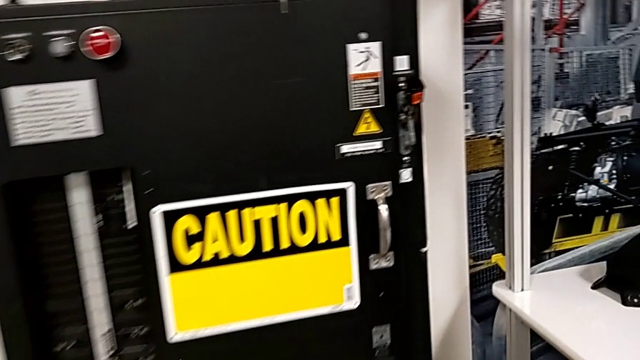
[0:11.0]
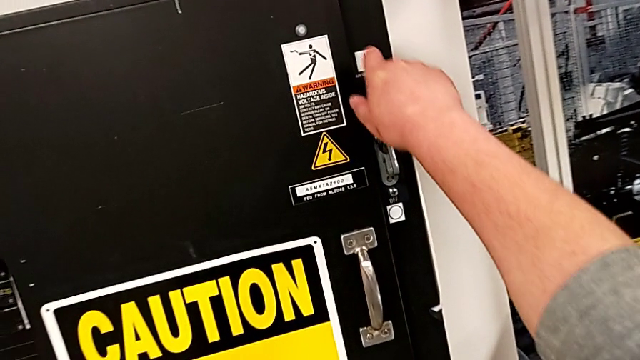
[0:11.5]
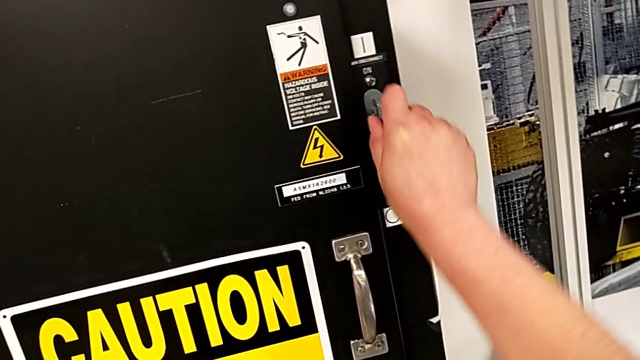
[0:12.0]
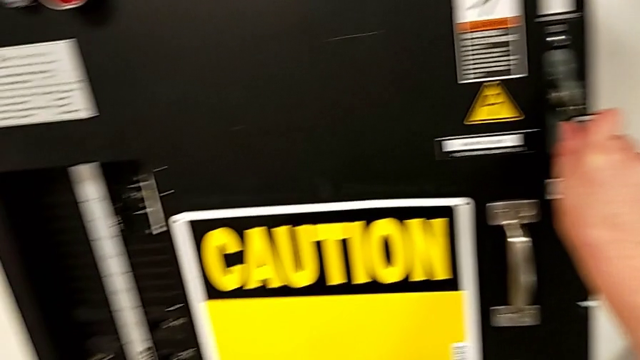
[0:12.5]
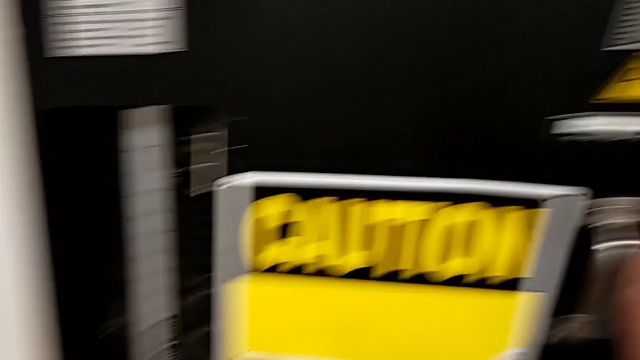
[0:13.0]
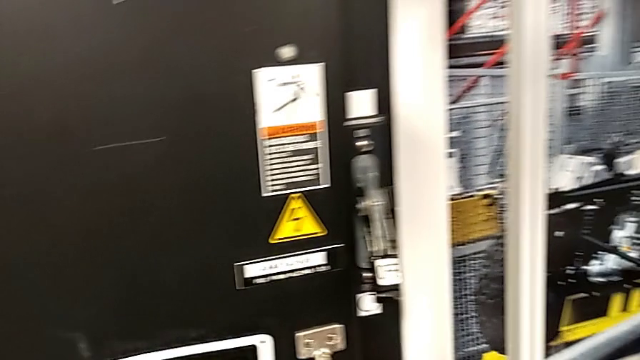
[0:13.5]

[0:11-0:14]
The camera wearer turns off the circuit breaker. They grab the lever and push the lever.

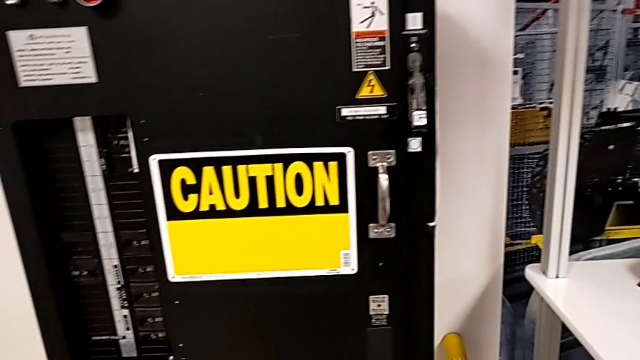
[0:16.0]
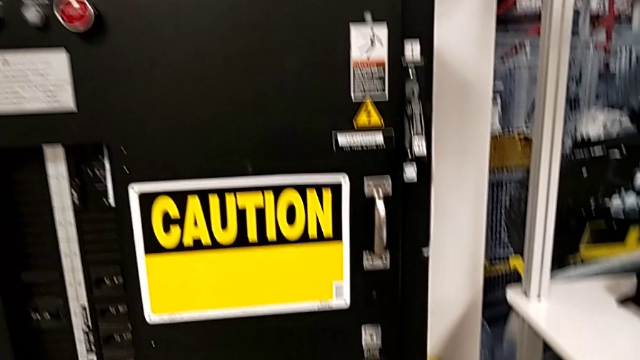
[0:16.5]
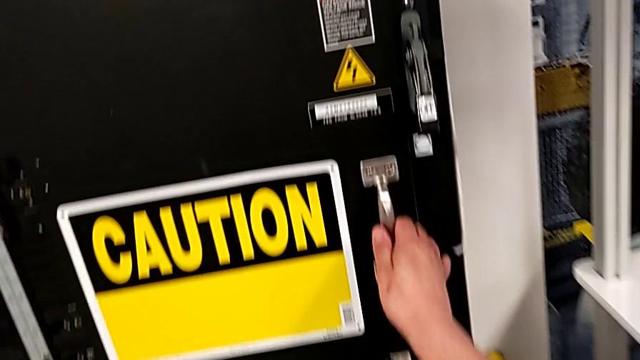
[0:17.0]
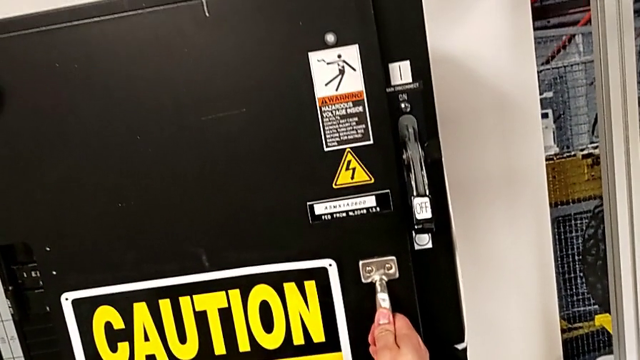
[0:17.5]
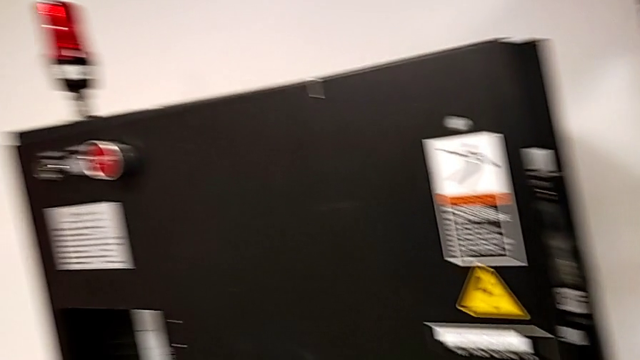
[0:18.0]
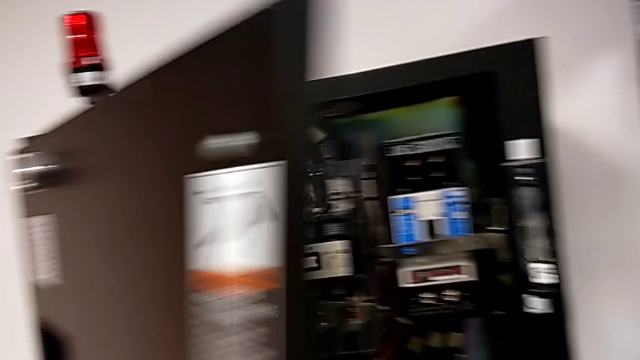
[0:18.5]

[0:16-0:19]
The camera wearer opens the front door. They open the front panel door.

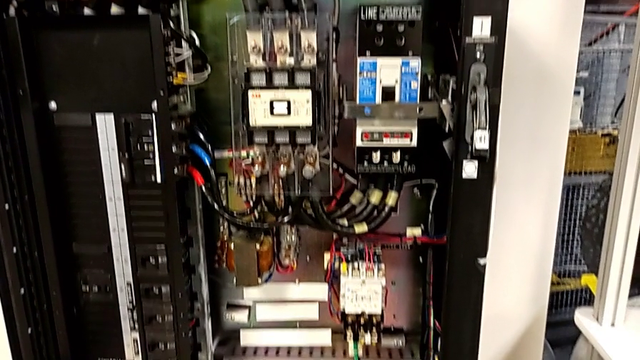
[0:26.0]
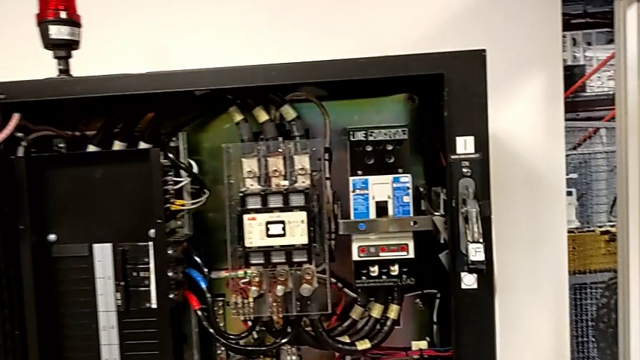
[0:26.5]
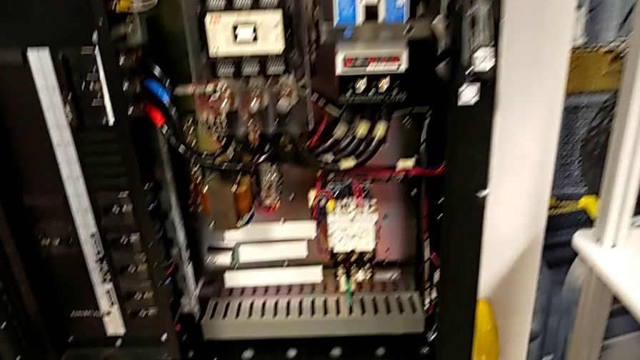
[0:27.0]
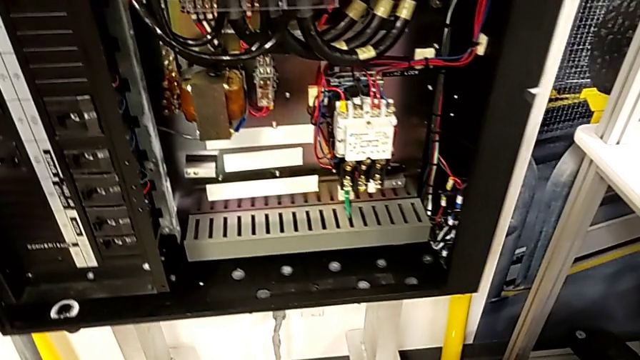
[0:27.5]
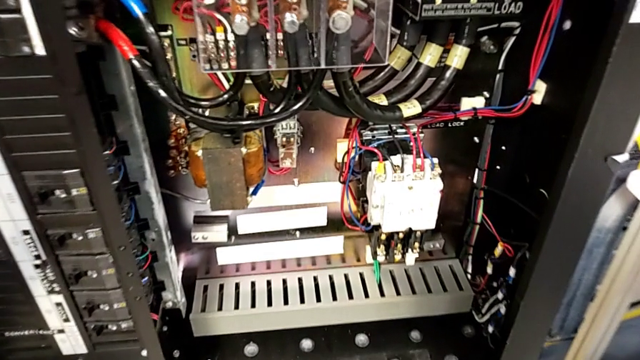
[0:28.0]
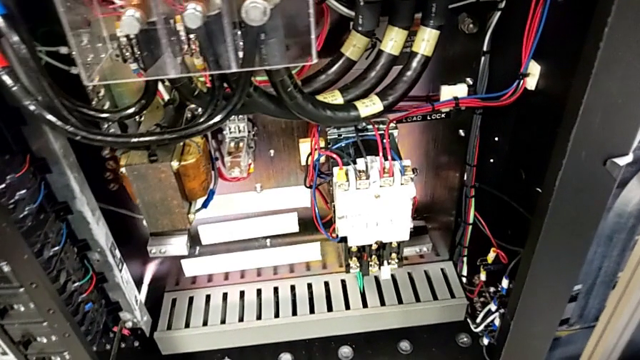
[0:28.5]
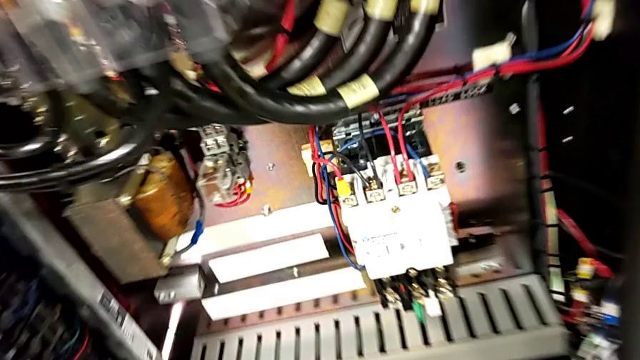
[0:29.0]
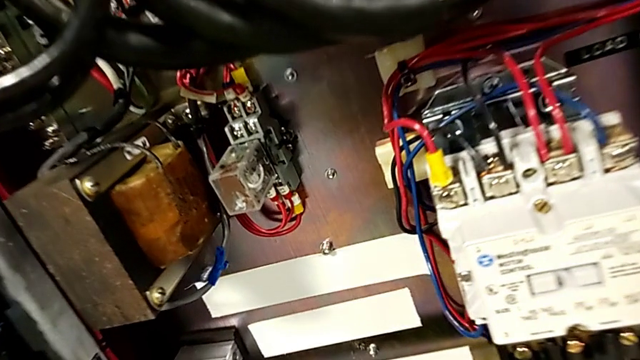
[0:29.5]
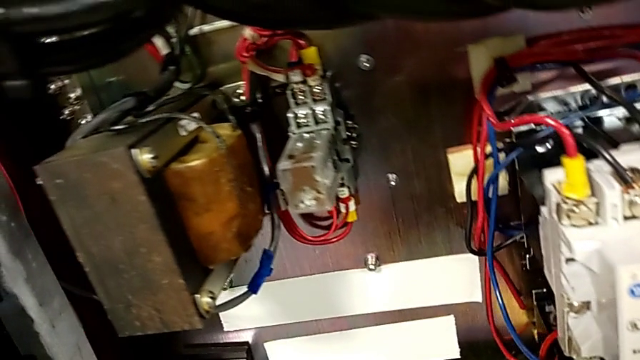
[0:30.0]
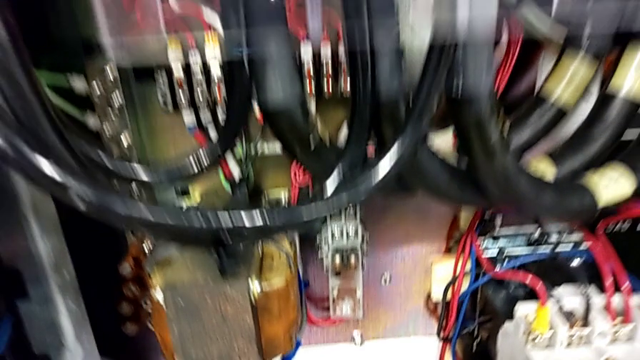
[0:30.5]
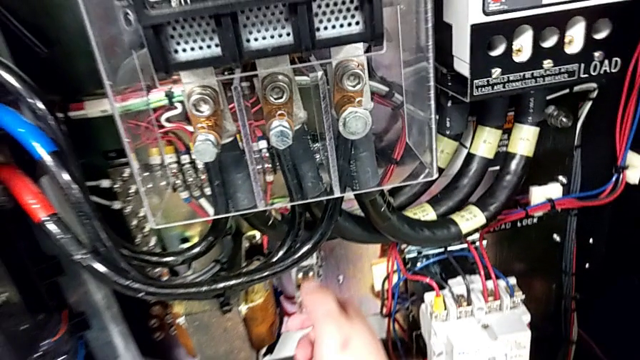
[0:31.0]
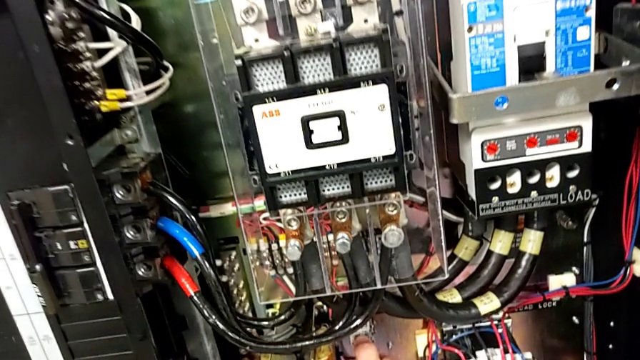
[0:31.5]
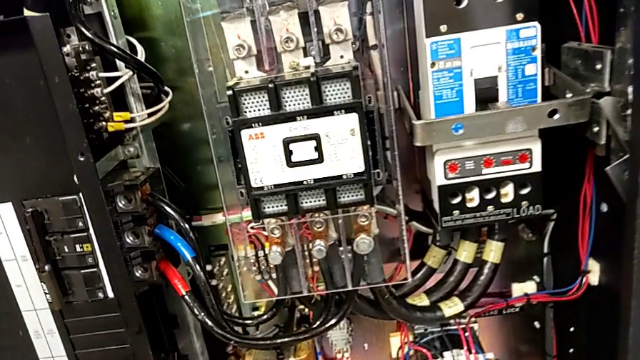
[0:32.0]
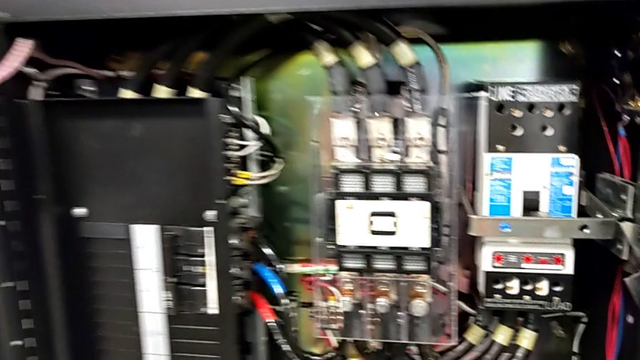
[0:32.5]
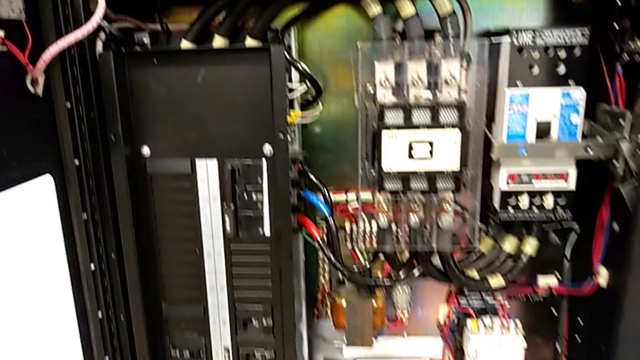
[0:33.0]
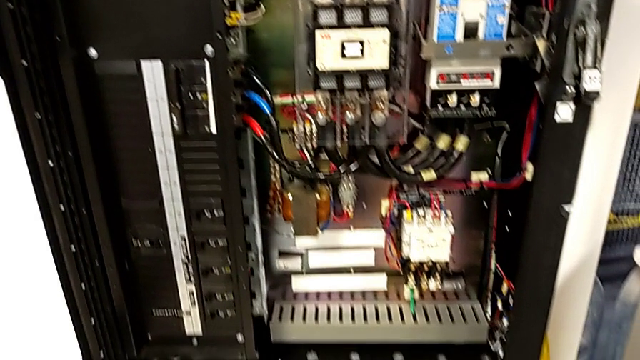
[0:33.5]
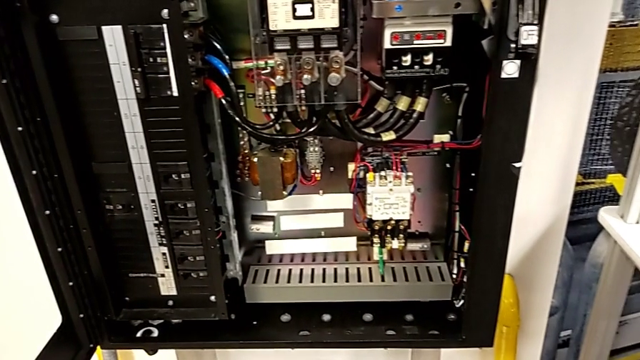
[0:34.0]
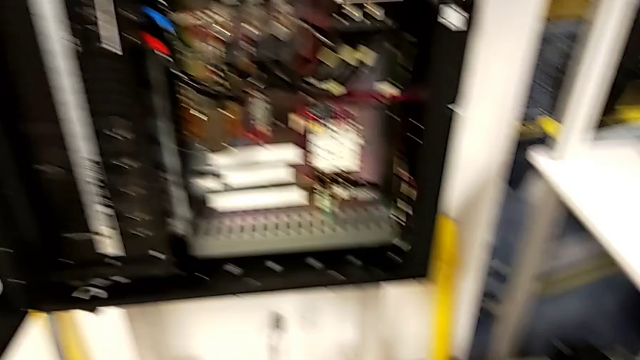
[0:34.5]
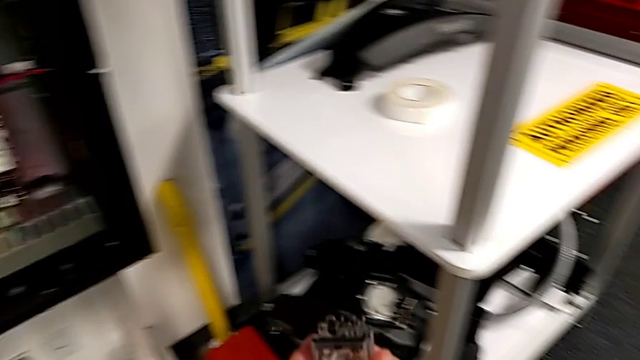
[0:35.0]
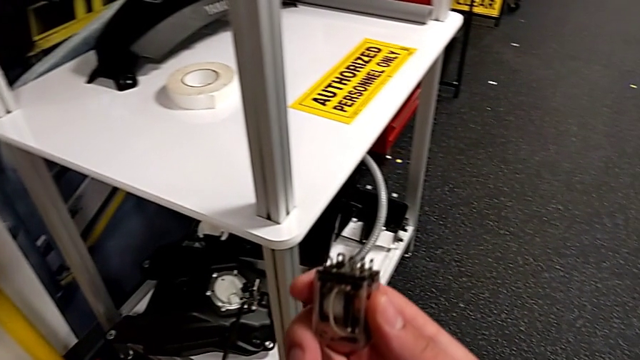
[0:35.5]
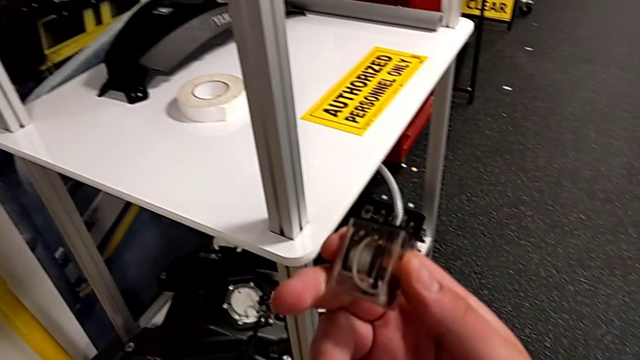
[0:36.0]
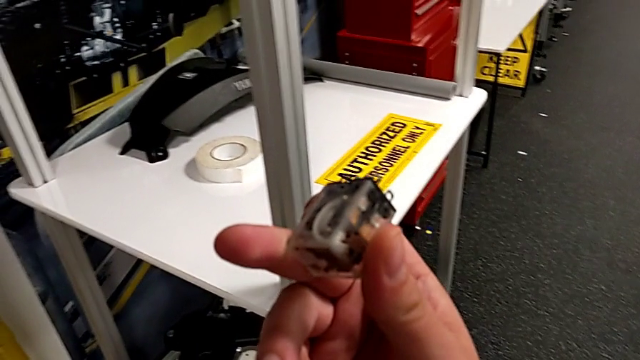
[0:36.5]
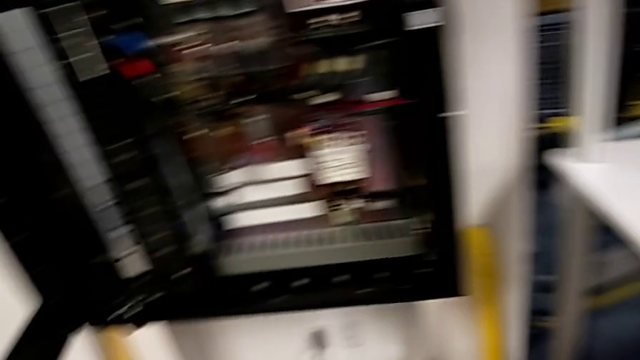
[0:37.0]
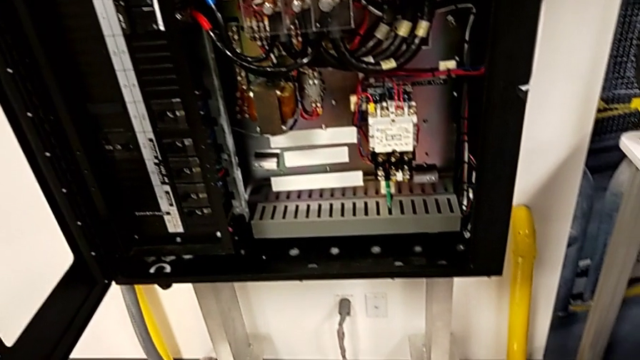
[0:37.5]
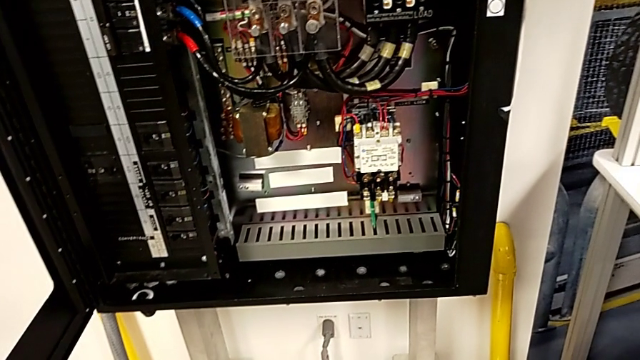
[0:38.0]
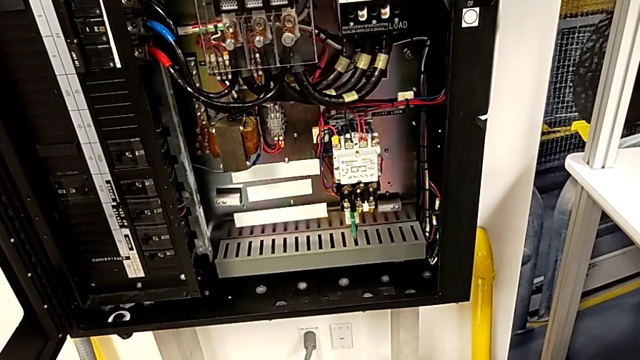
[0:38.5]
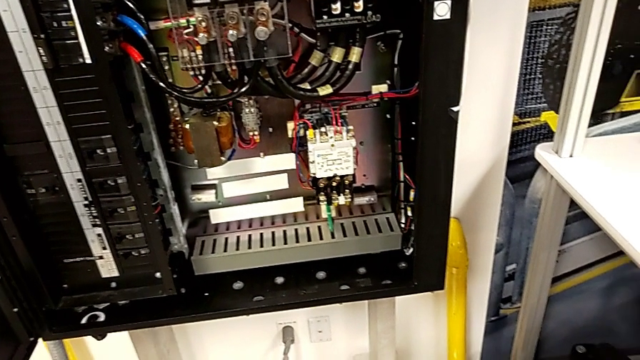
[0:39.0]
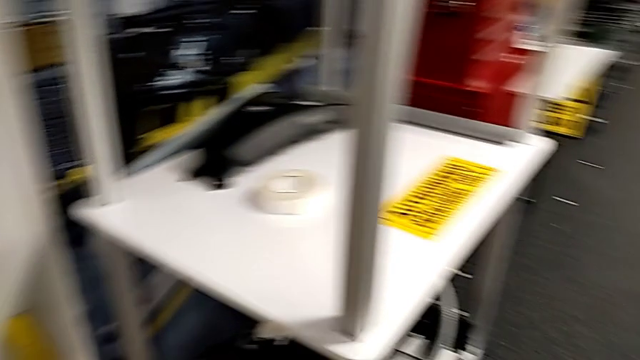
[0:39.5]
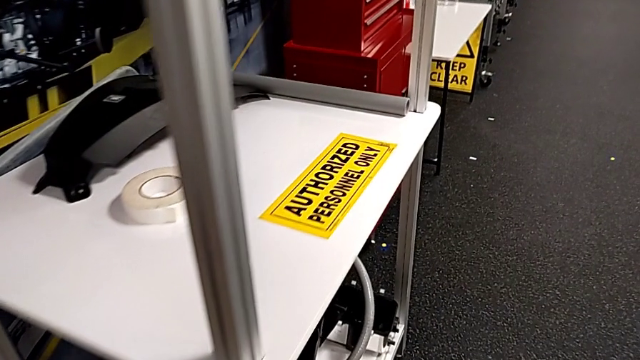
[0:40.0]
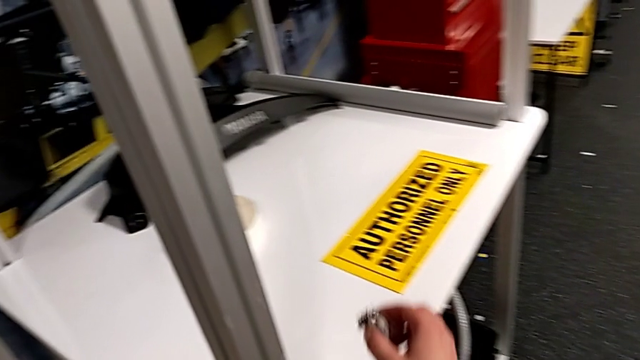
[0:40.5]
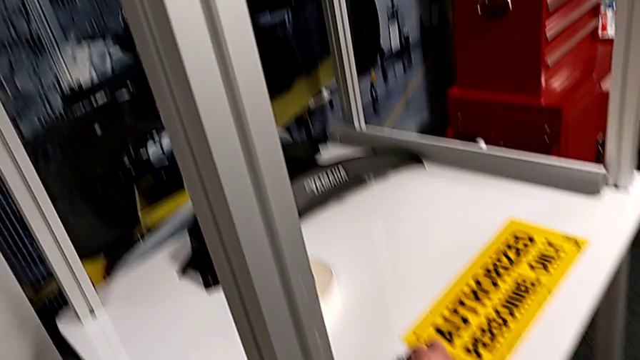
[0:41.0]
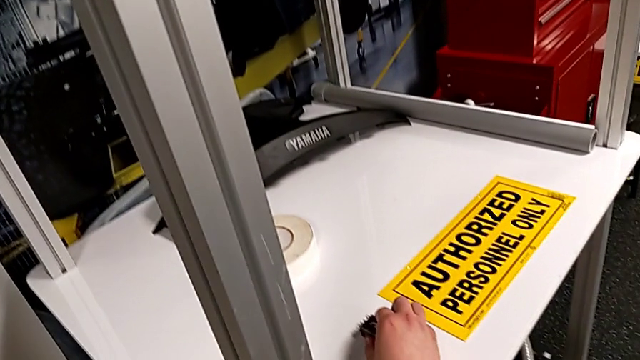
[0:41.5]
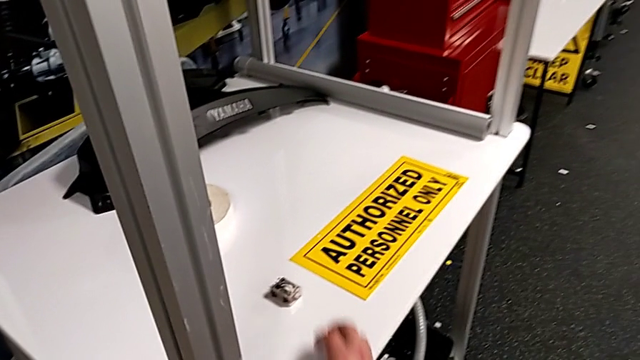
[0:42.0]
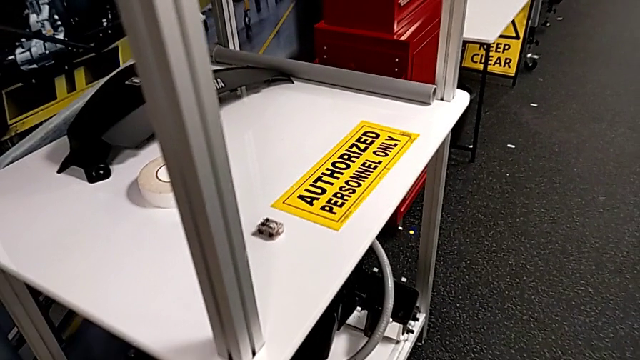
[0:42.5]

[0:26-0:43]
The camera wearer removes the circuit breaker that is damaged. They grab the circuit breaker, withdraw it and place it.
